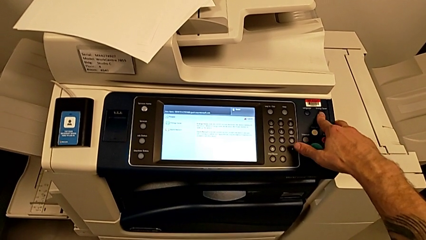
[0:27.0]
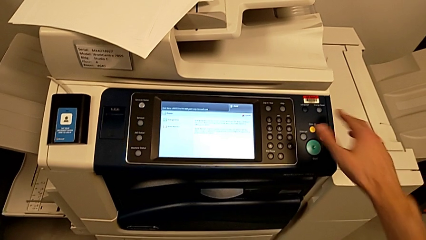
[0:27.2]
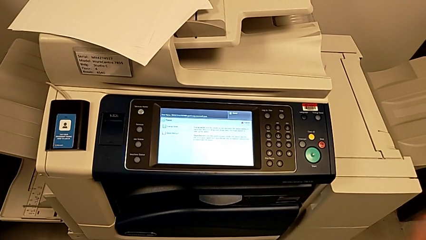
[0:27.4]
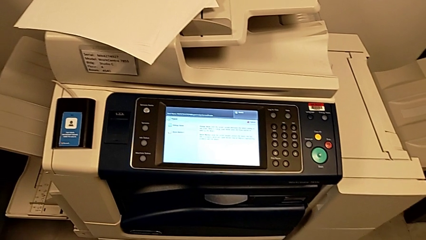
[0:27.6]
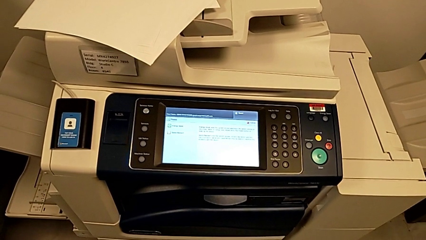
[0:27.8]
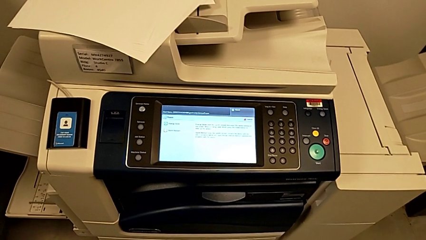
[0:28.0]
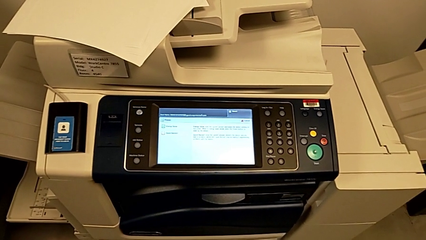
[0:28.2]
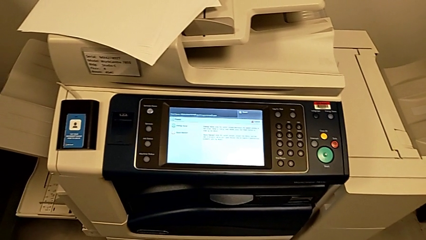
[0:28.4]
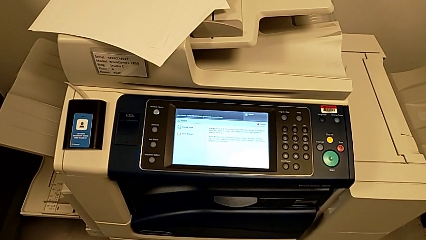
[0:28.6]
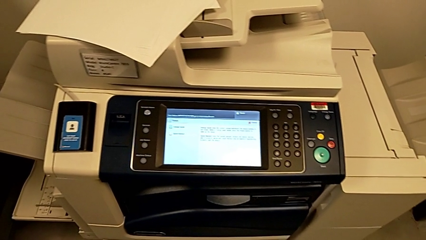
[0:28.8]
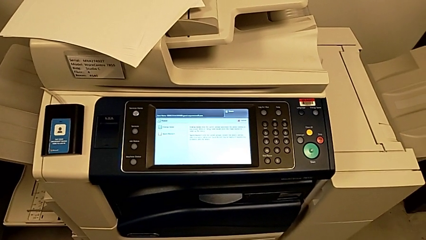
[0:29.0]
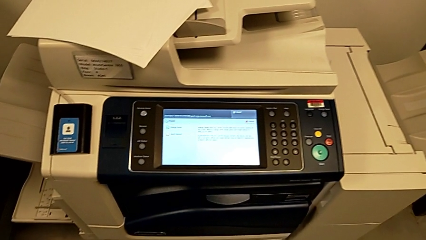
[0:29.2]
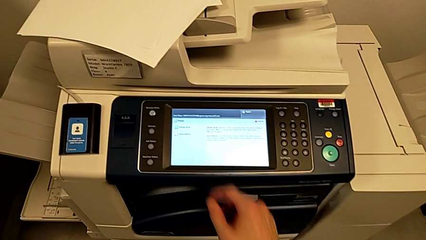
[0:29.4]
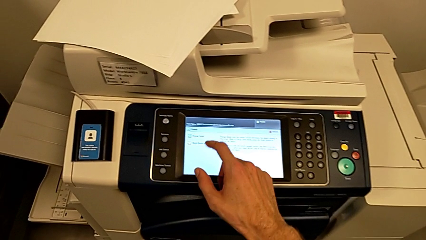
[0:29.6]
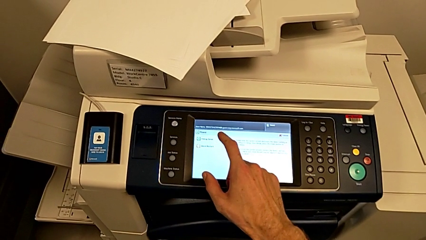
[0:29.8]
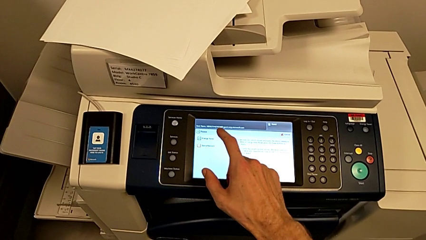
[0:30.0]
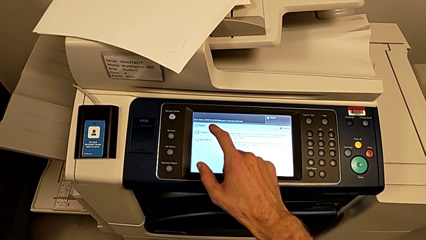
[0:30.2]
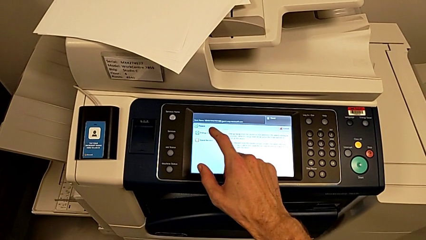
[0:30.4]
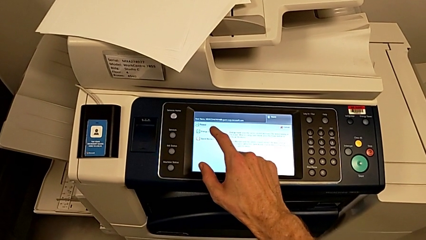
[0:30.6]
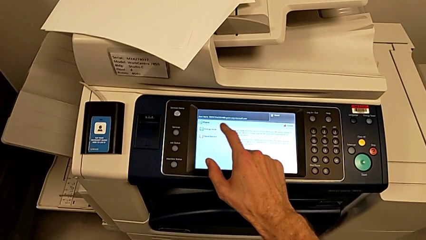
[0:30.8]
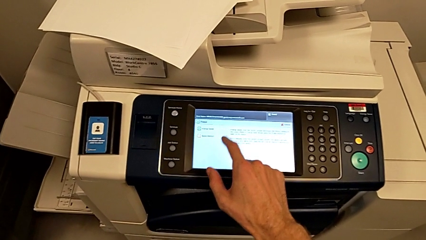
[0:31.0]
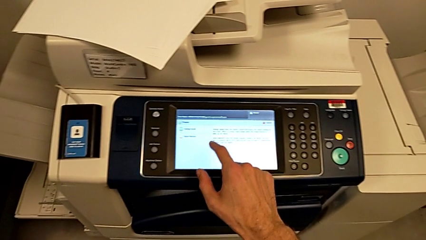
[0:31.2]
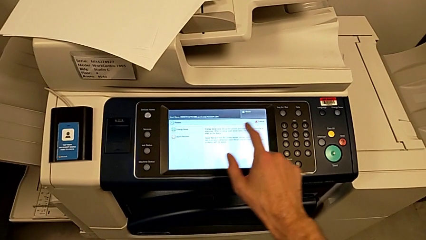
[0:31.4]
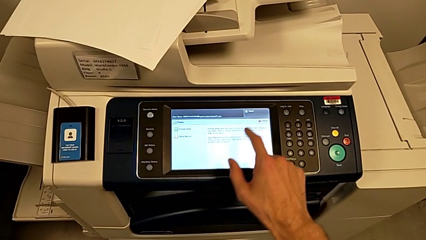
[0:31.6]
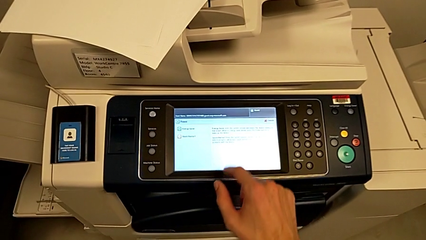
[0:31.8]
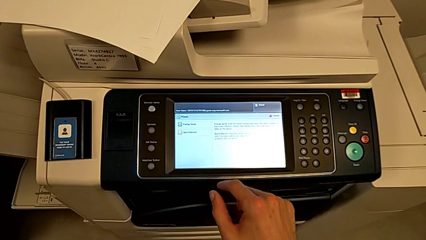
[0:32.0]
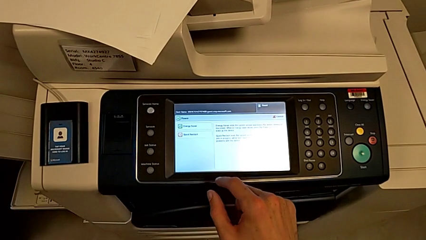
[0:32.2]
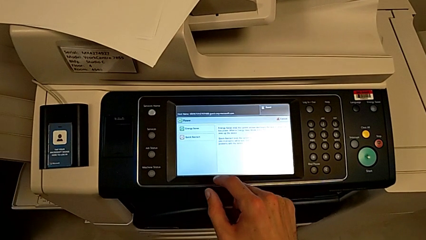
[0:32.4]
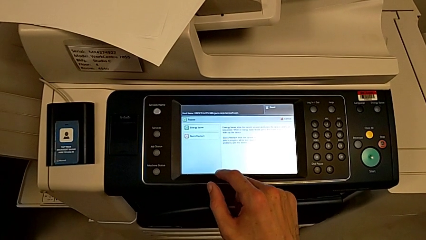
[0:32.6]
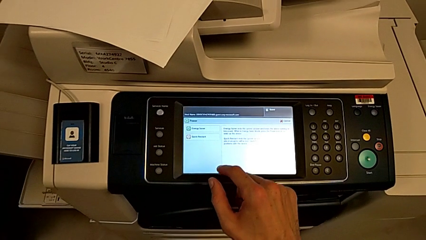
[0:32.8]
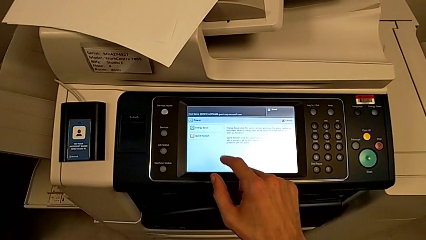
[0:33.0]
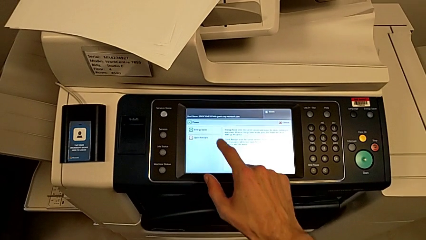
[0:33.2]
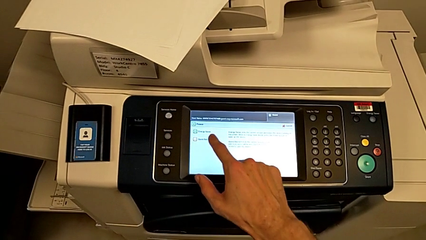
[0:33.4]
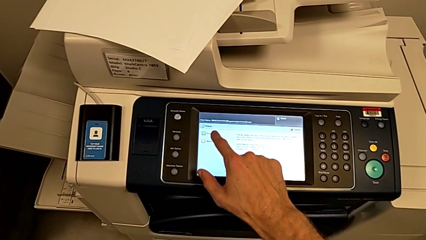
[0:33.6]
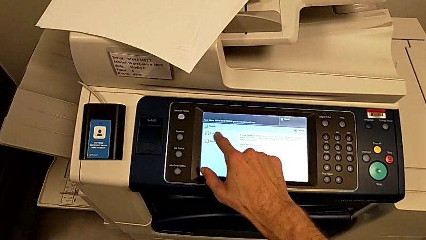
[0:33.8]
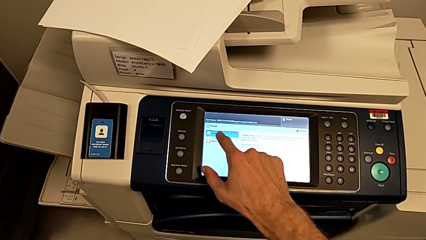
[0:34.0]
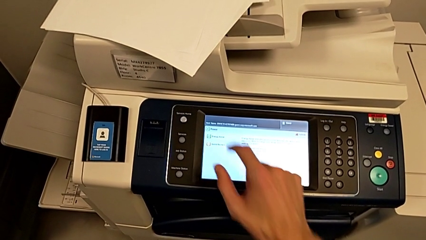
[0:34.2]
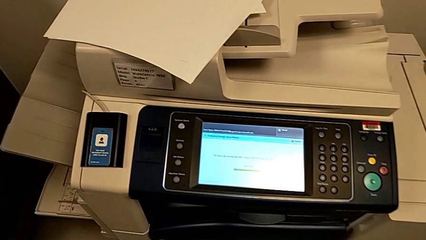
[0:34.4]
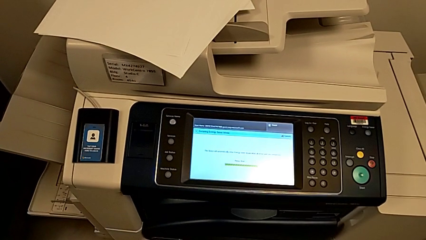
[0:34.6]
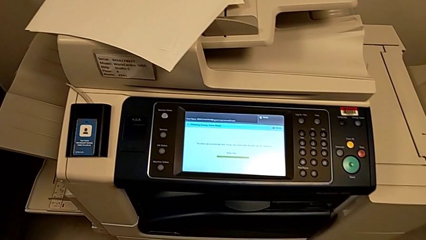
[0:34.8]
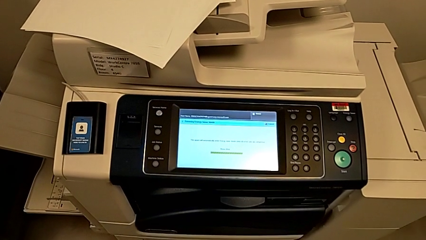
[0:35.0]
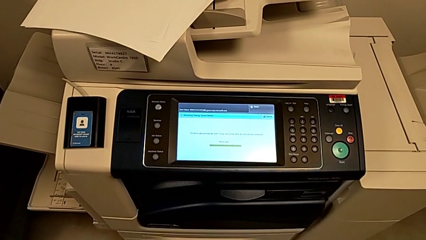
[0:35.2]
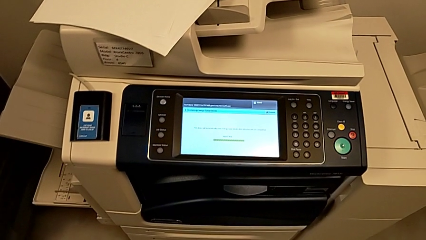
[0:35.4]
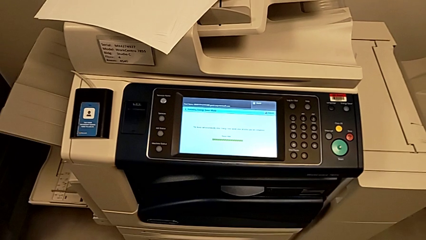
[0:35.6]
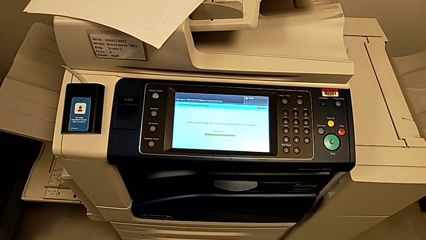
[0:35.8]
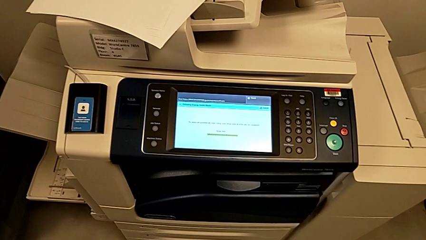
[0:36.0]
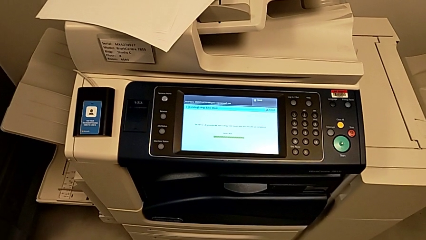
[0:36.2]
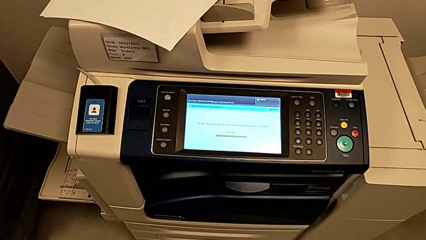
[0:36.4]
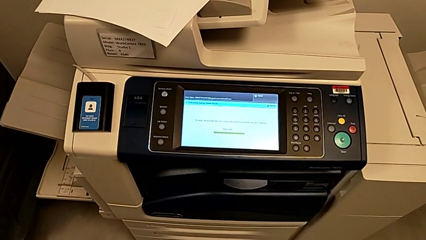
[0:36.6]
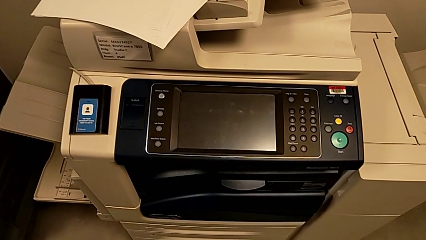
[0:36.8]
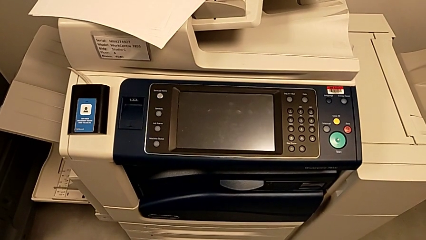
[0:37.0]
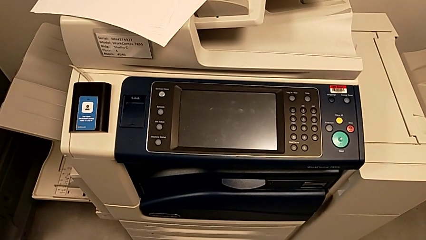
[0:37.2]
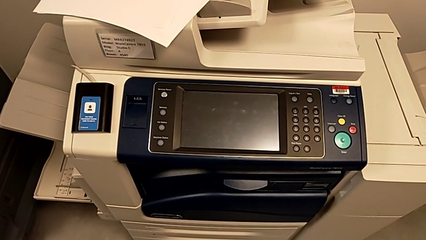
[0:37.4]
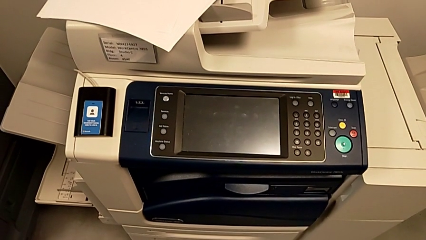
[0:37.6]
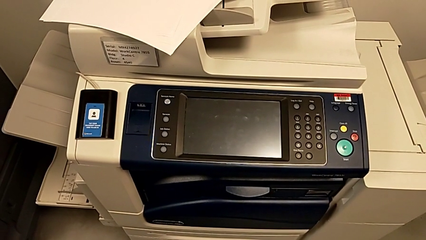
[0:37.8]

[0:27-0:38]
The camera wearer is turning off the printer. They press the button, point at the touch screen and press it.

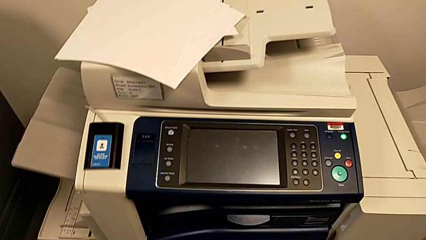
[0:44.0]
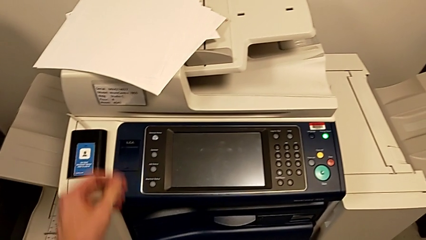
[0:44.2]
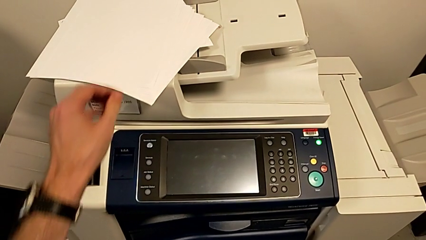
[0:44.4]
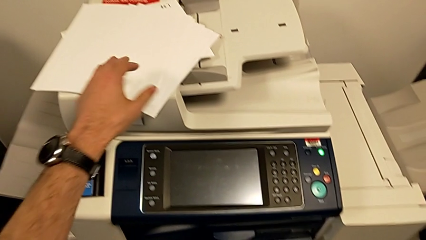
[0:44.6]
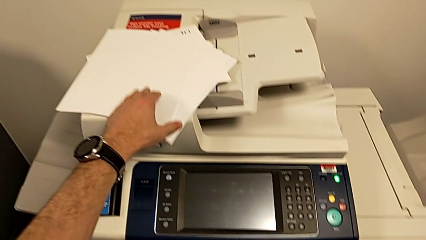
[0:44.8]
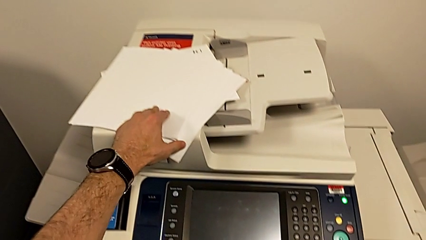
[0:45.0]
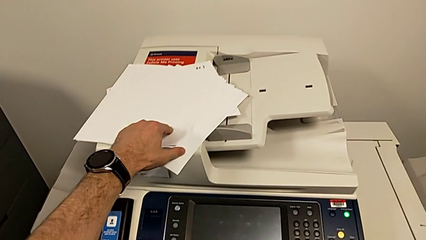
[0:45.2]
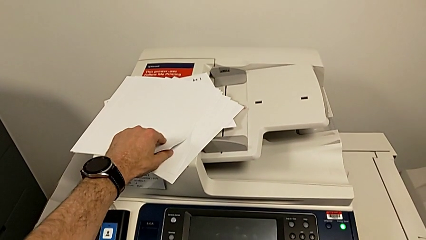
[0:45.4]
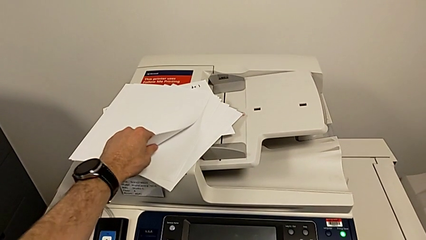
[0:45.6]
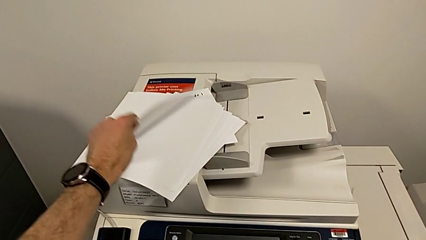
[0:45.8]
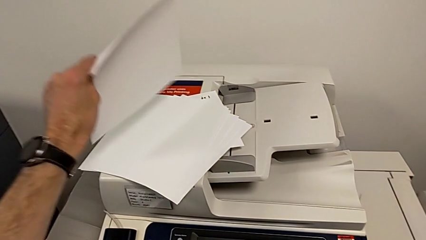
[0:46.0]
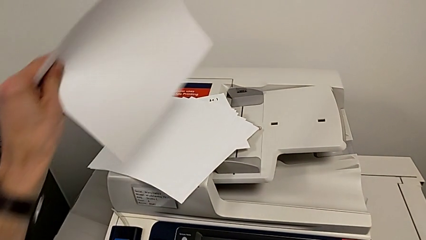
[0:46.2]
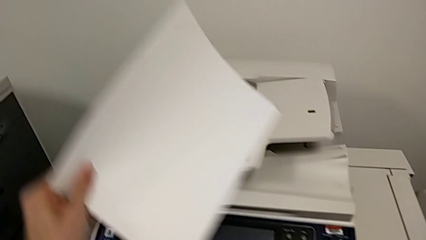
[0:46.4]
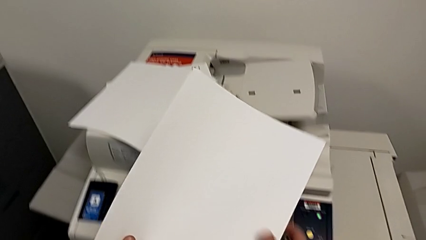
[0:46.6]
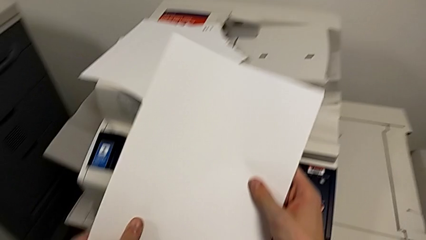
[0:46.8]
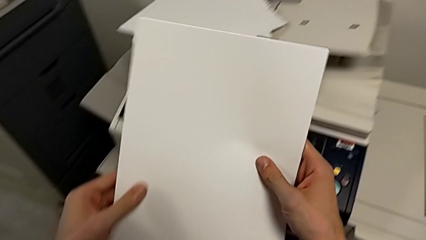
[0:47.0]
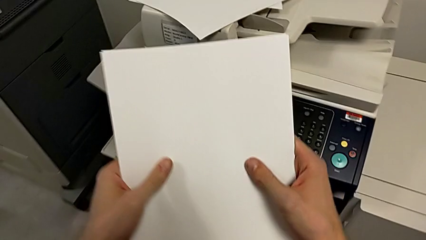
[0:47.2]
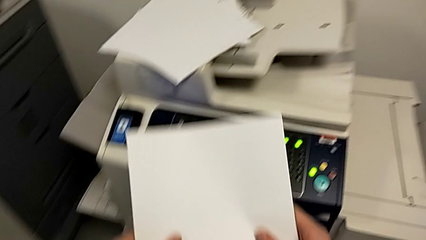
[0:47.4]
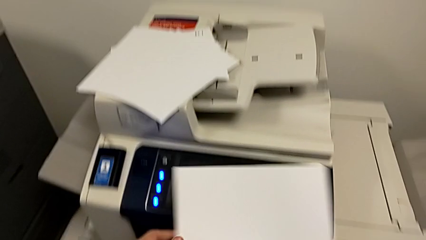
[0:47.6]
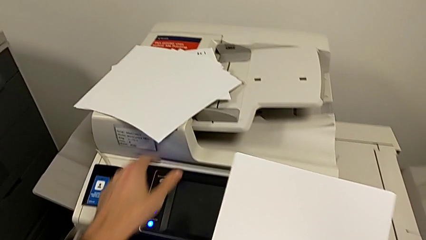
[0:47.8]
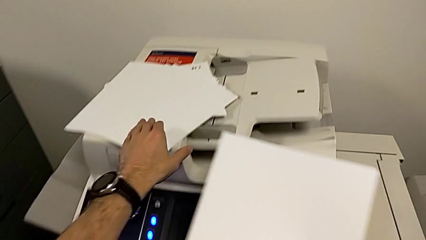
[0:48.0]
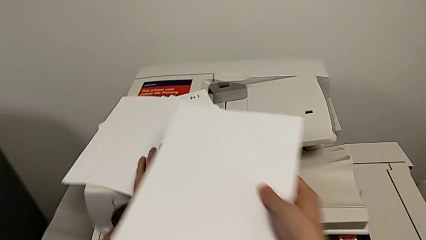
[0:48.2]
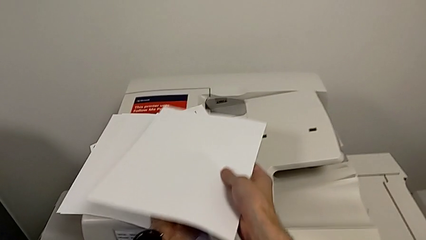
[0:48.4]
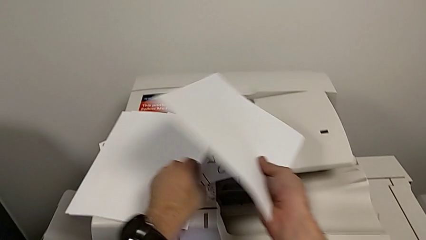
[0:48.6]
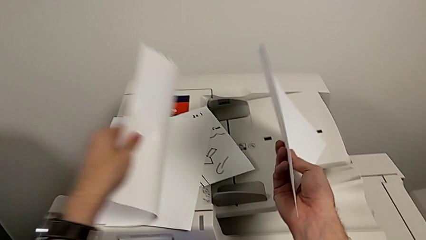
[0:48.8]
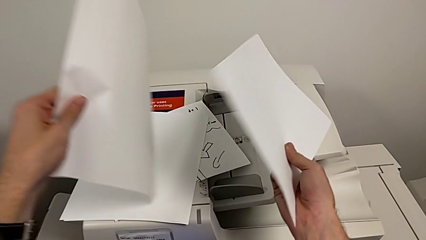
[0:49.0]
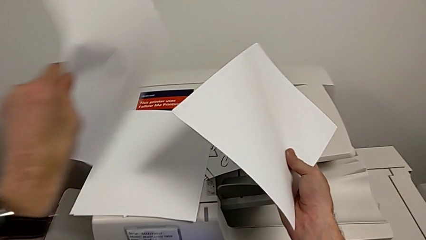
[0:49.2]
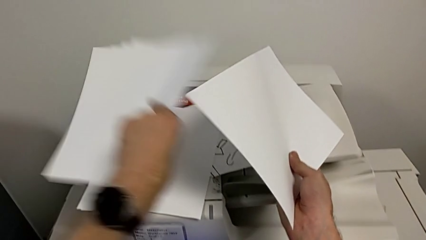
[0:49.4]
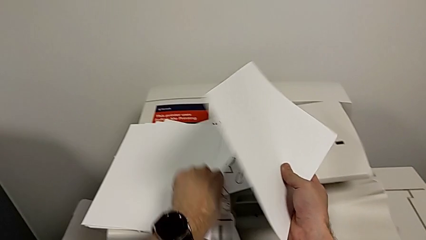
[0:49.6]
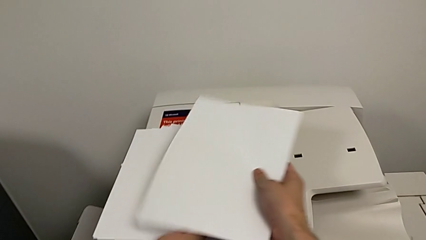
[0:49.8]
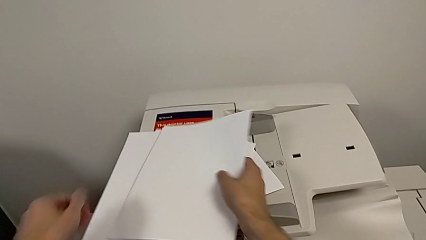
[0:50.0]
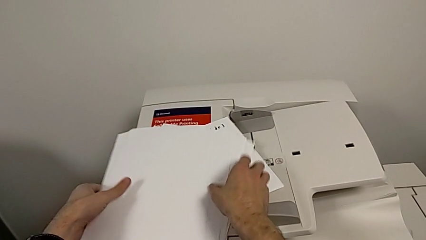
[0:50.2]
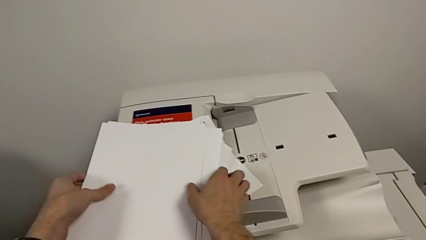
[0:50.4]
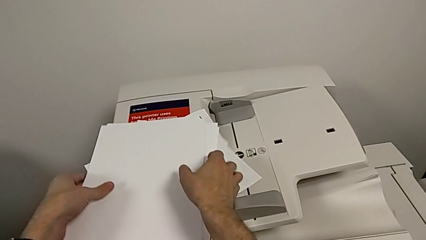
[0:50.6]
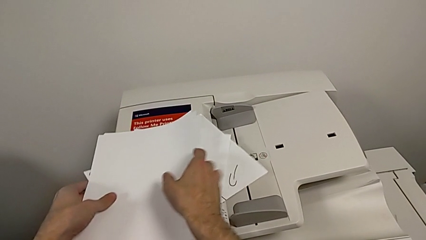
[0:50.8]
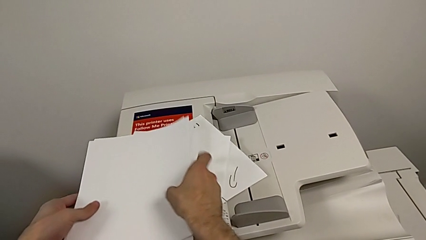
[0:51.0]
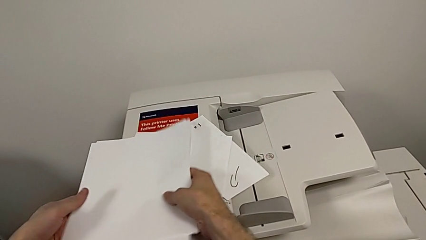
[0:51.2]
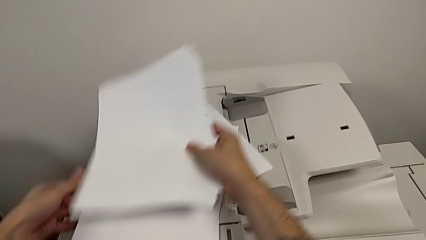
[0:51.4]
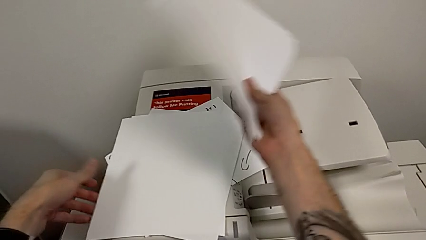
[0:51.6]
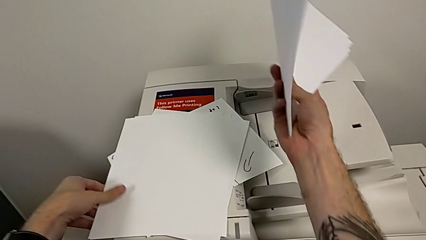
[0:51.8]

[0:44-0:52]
The camera wearer is loading the paper stack into the paper tray. They grab the first paper stack, grab the second paper stack and begin to grab the paper stack.
